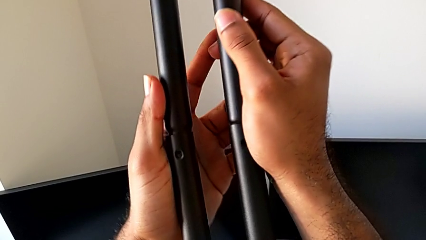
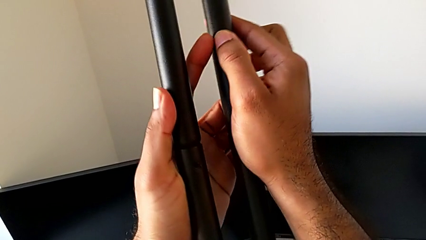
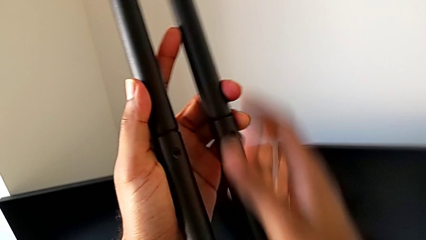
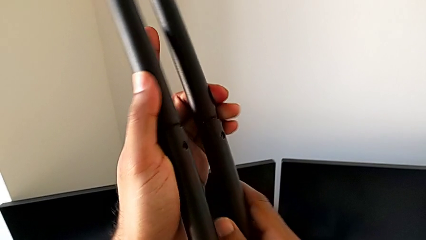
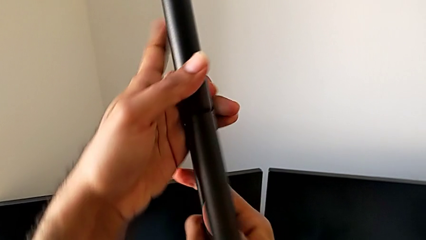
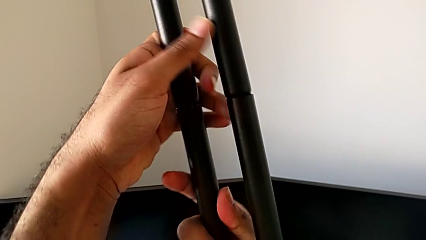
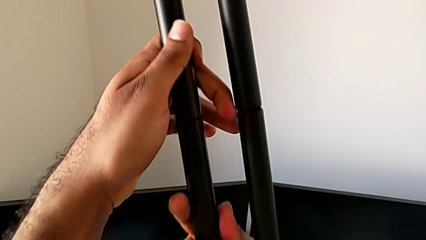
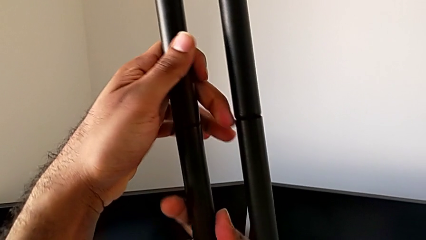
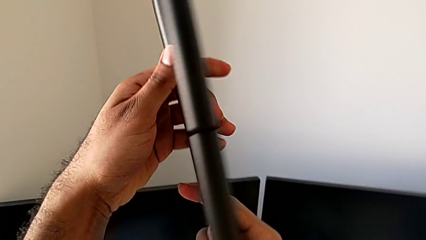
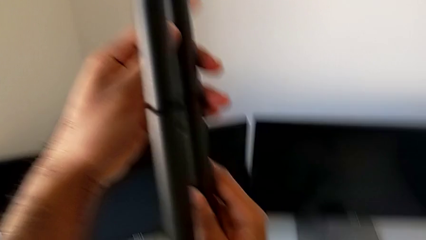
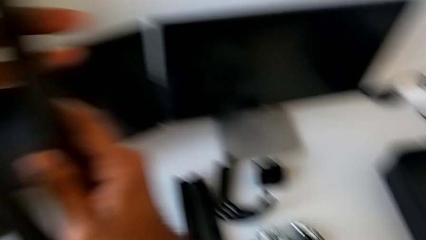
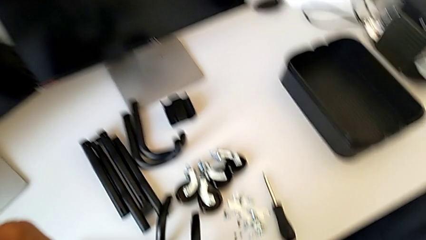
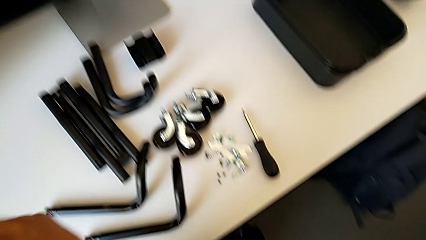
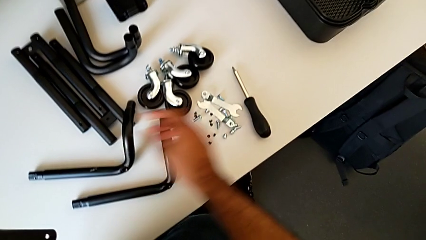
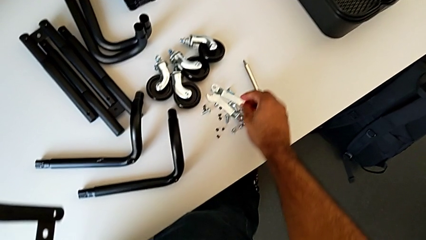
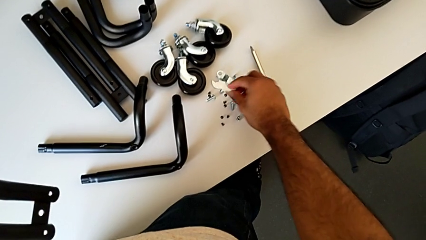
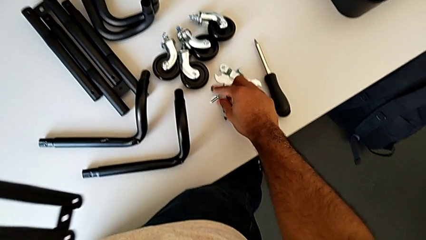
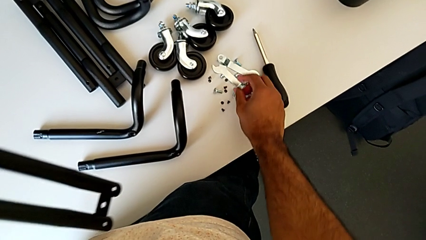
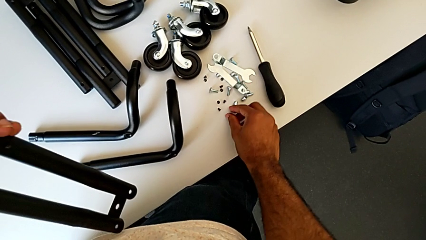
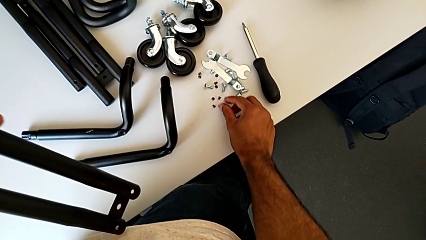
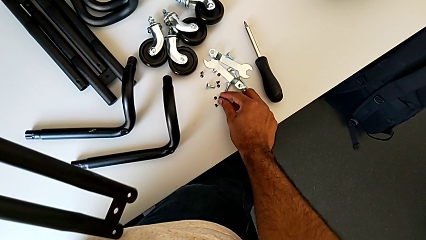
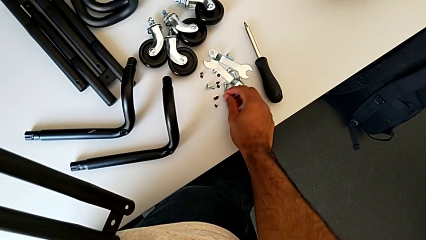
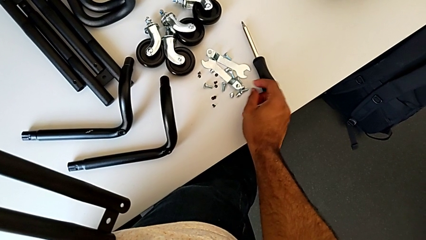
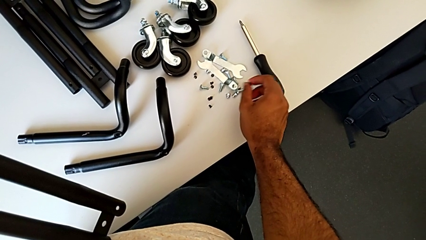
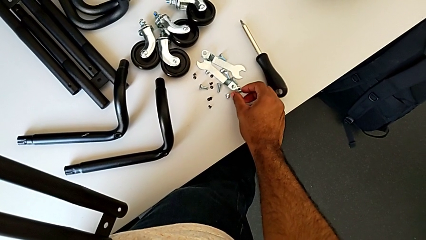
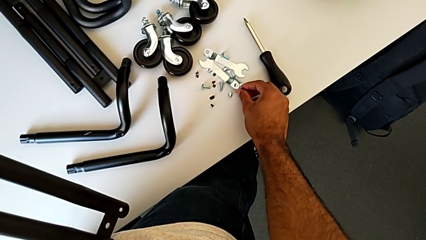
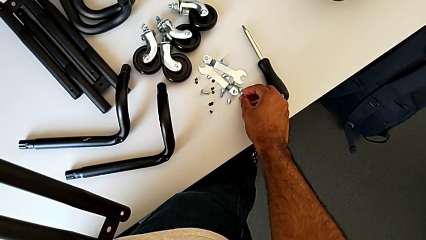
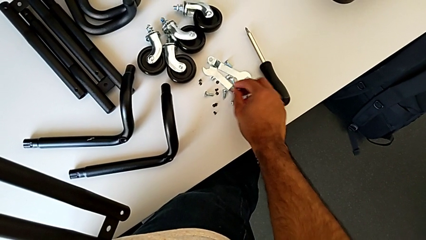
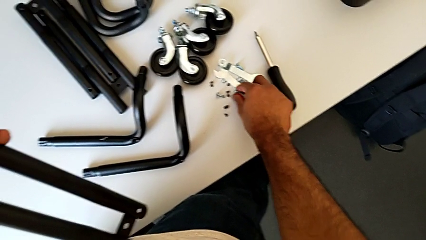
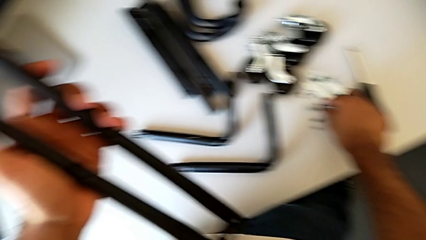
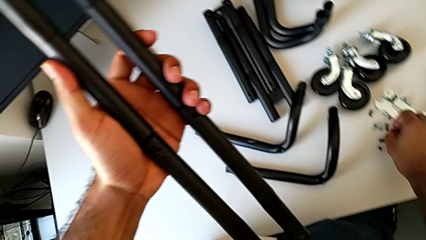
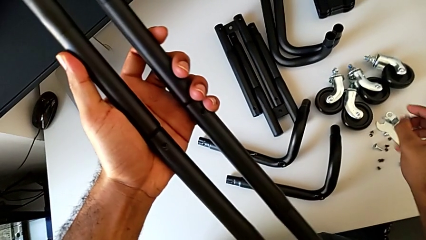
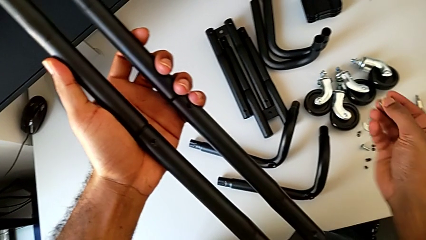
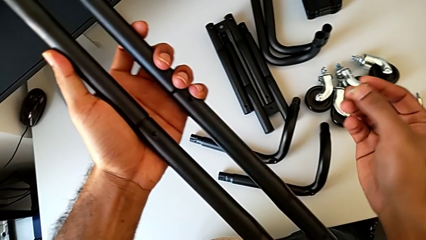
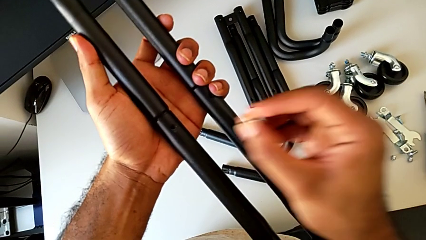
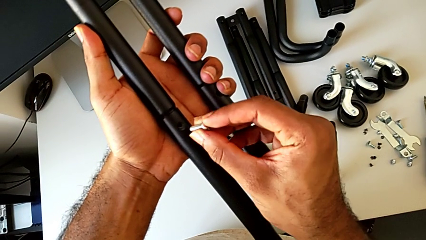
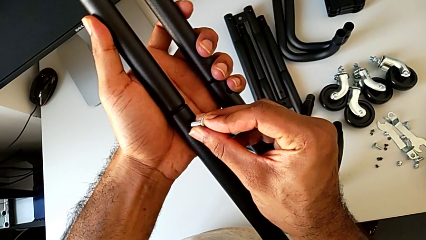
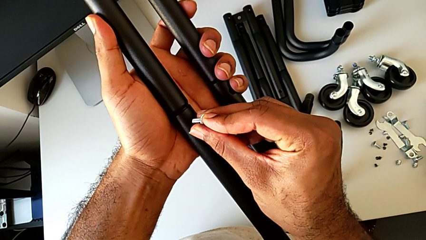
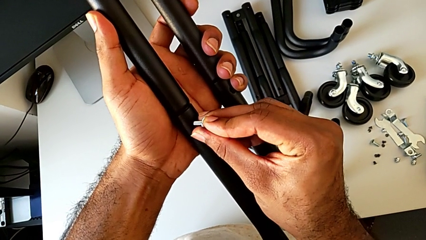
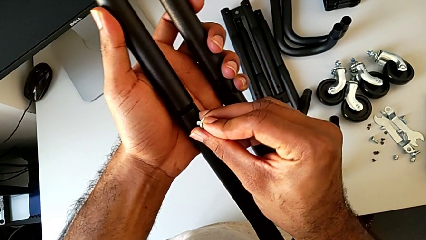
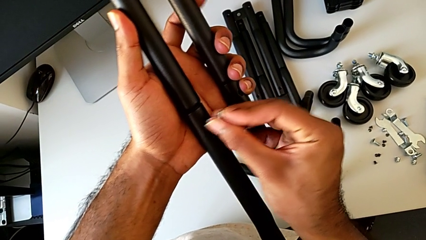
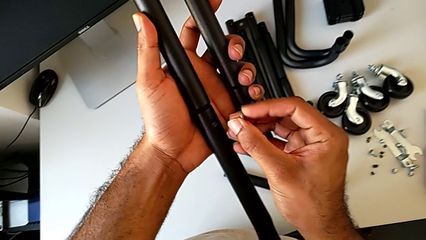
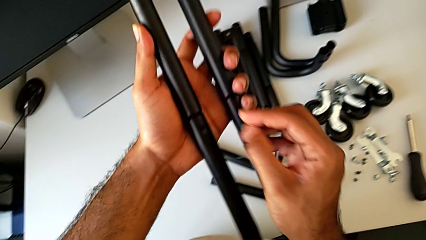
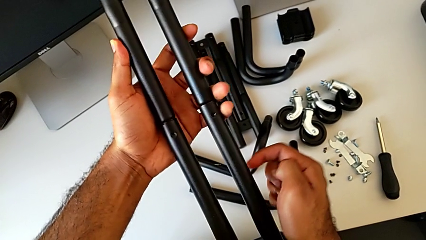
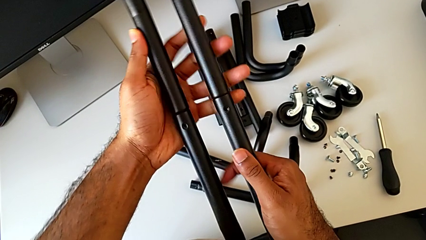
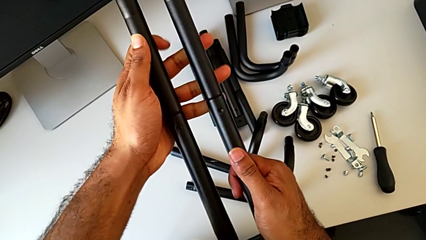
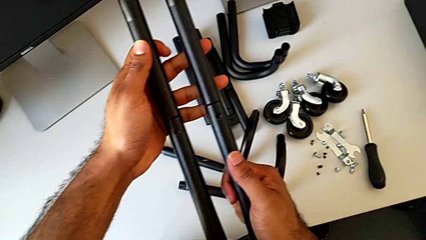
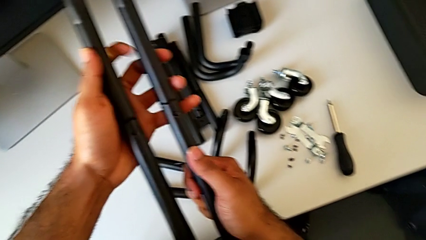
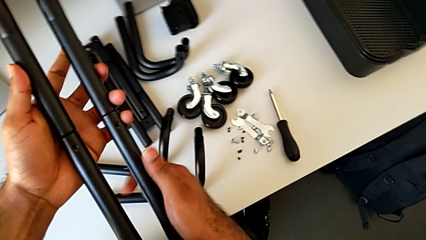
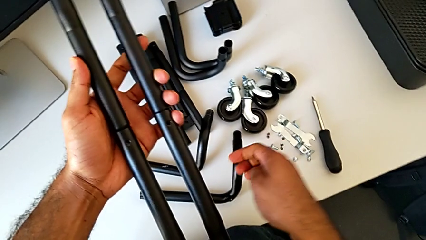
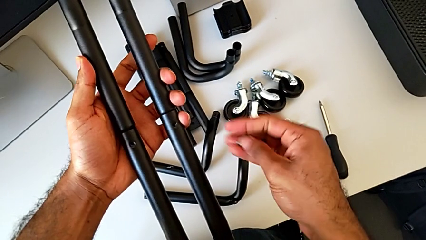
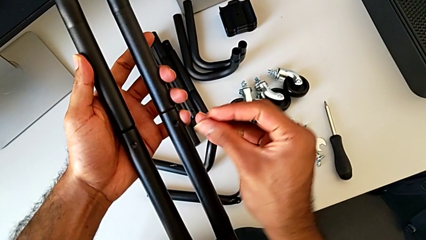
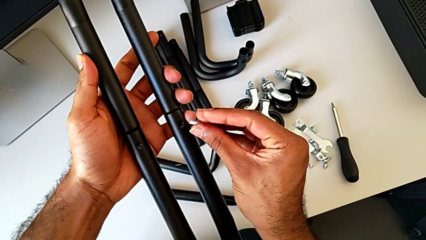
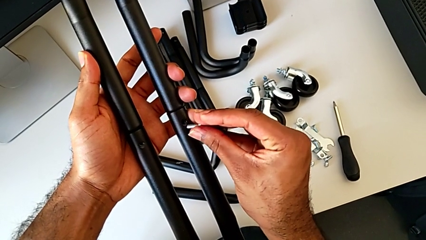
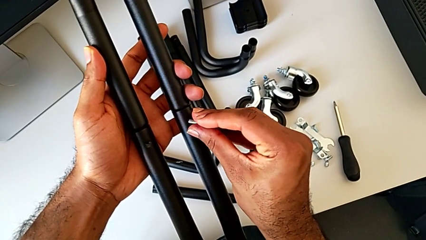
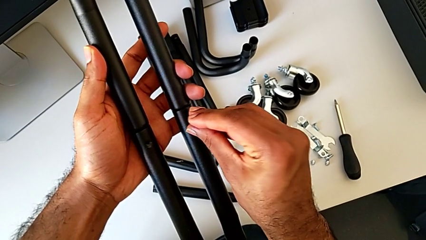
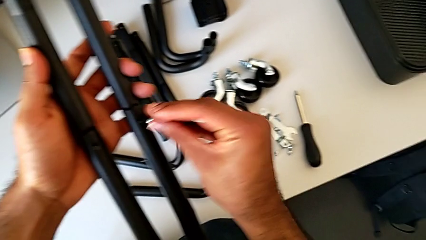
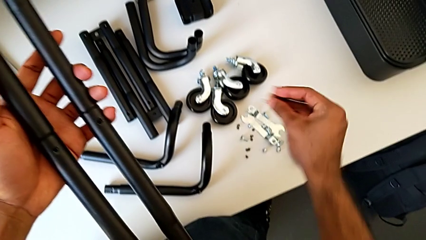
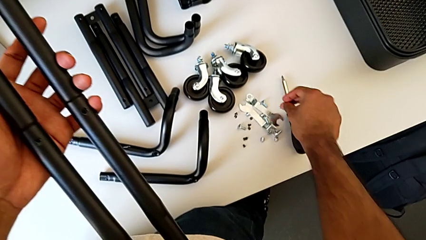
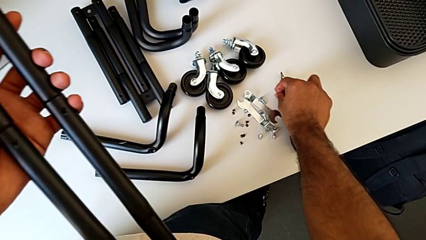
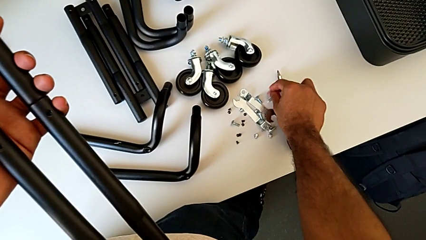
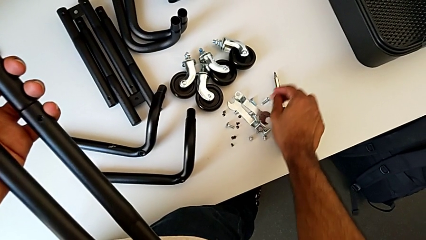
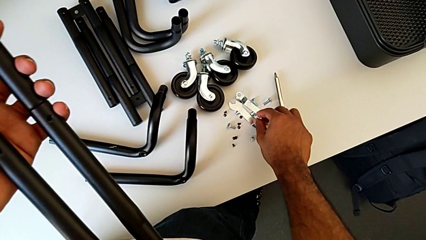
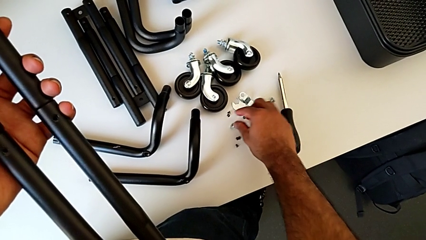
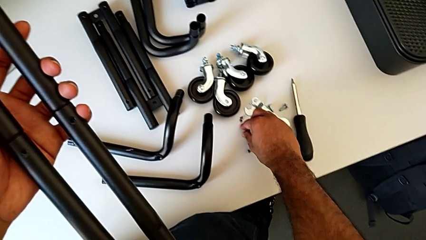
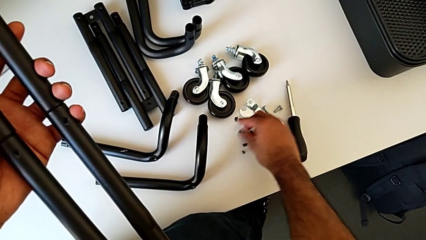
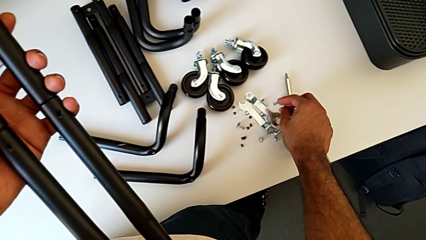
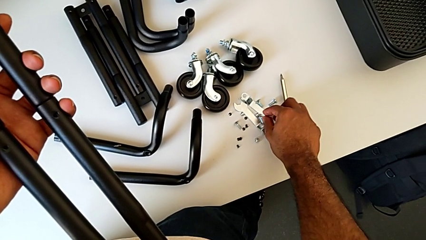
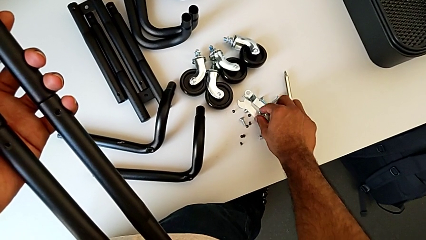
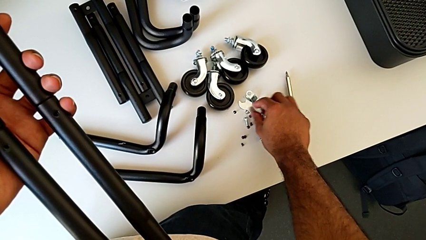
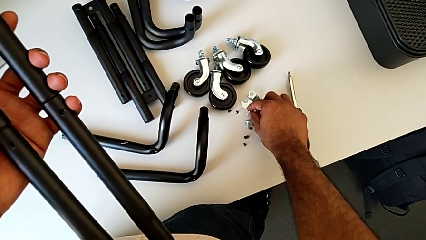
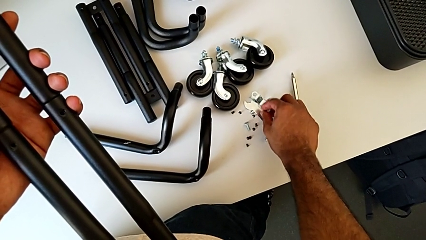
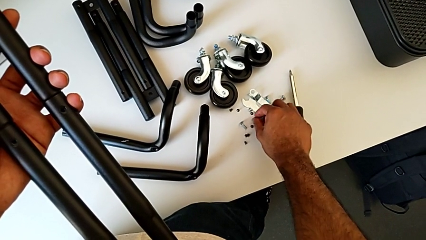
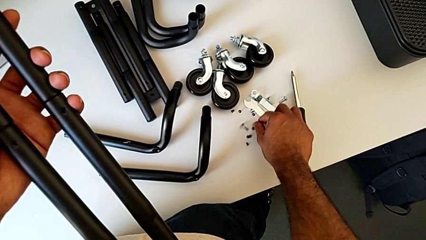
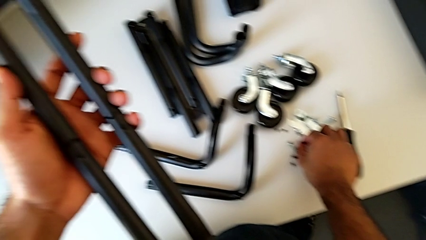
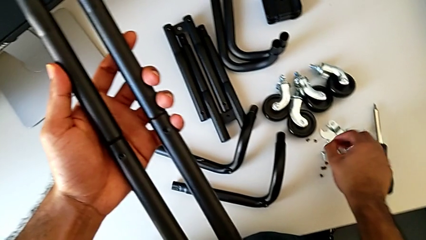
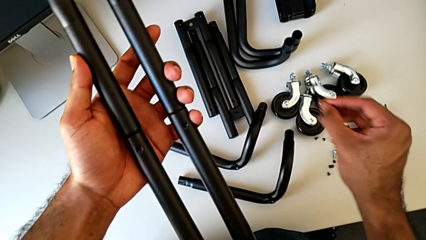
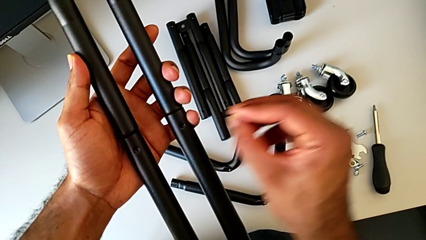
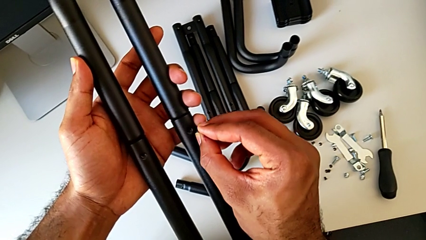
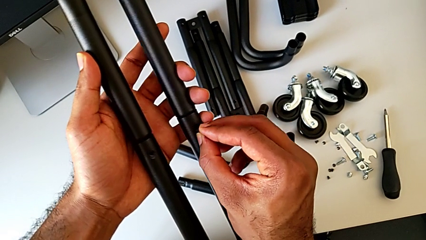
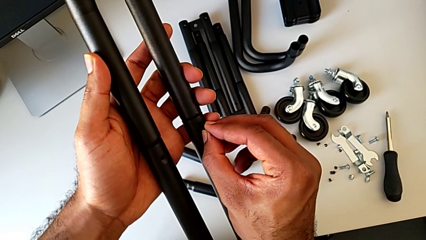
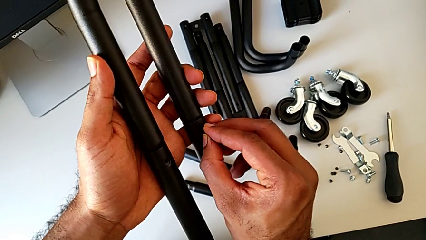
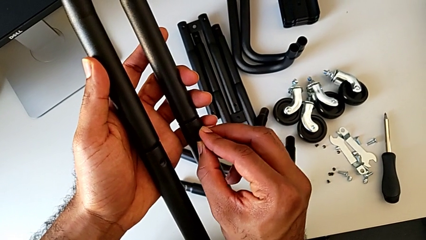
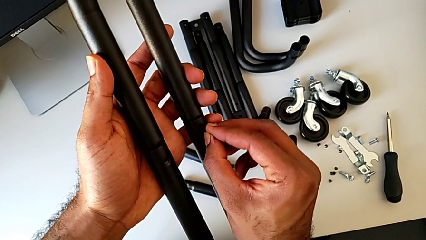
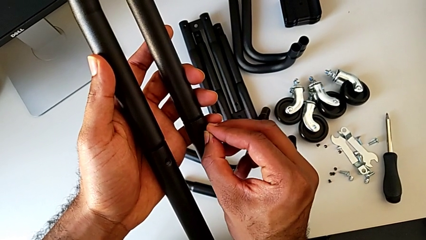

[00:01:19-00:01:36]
The camera wearer is assembling the first side bars. They rotate the leg, approach the grid tray, inspect the screw, grab it, insert it, disassemble it, inspect the leg, approach the screw, wrongly place it, having grabbed the incorrect screws to join the side bars, grab the first screw and approach the screw.
